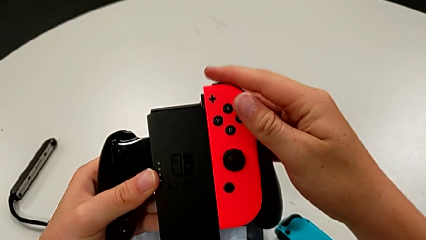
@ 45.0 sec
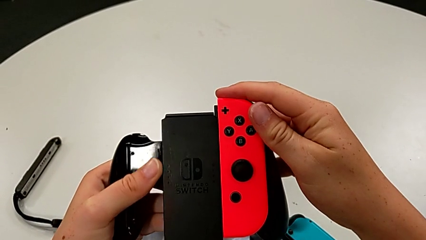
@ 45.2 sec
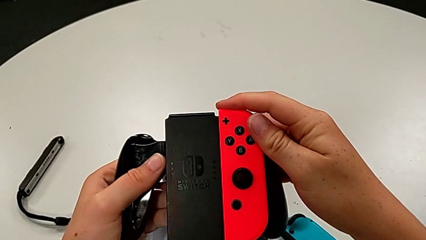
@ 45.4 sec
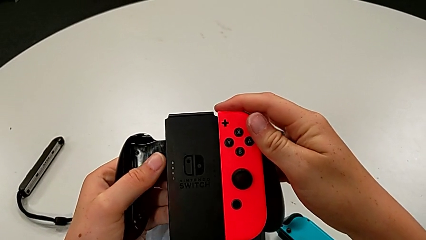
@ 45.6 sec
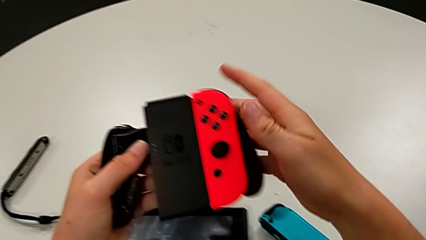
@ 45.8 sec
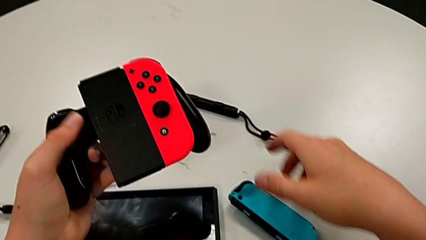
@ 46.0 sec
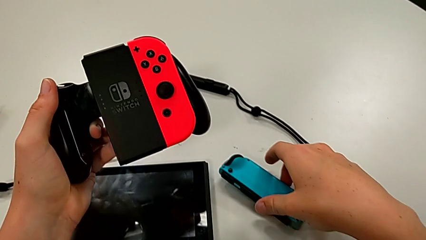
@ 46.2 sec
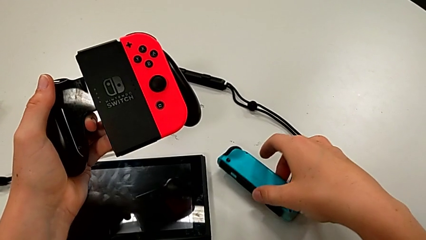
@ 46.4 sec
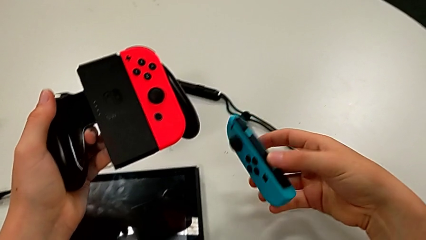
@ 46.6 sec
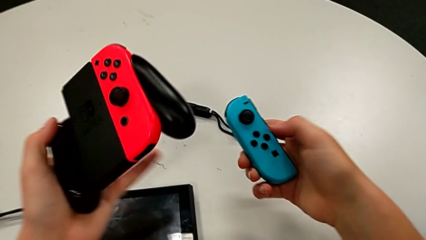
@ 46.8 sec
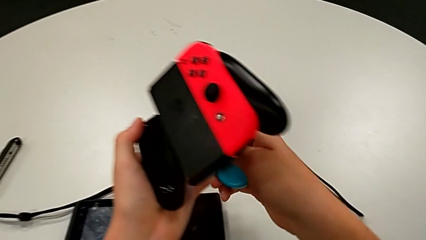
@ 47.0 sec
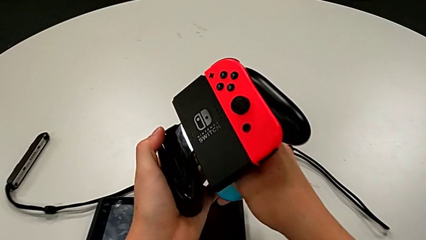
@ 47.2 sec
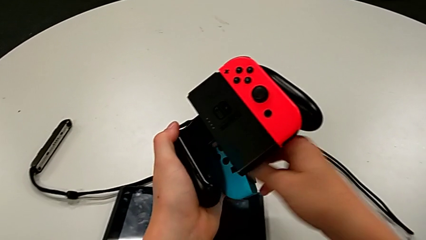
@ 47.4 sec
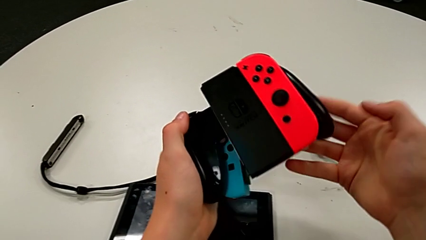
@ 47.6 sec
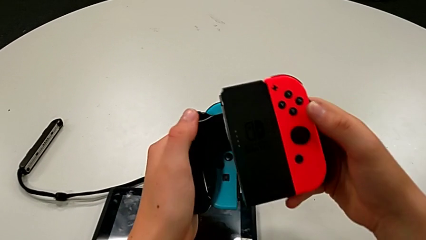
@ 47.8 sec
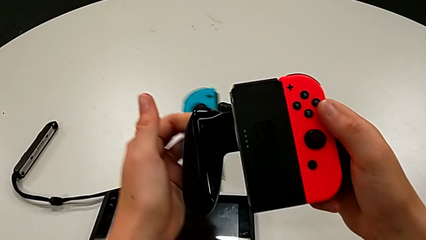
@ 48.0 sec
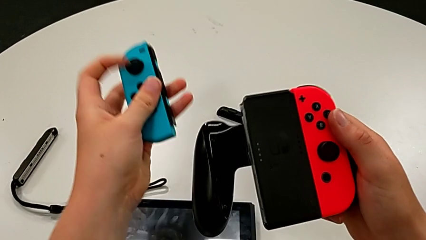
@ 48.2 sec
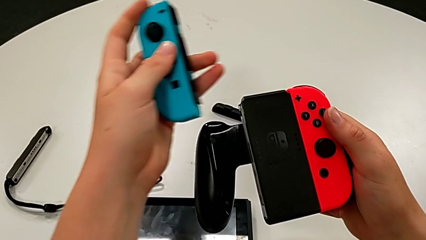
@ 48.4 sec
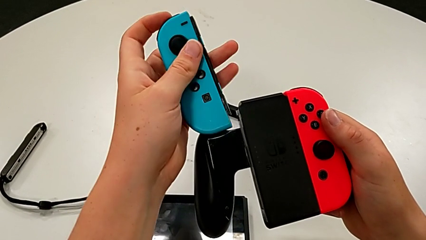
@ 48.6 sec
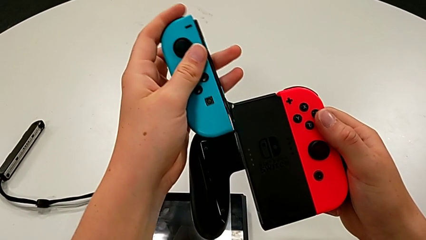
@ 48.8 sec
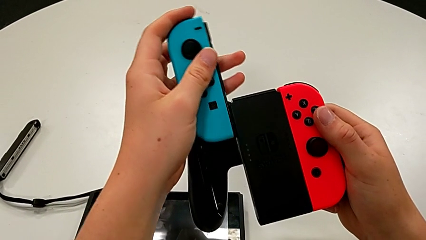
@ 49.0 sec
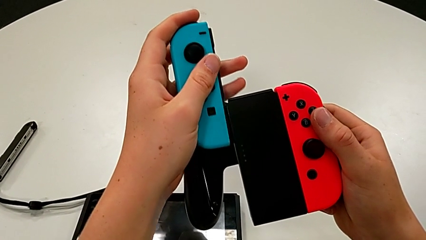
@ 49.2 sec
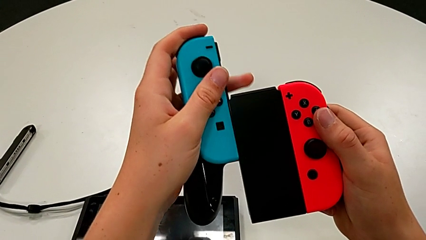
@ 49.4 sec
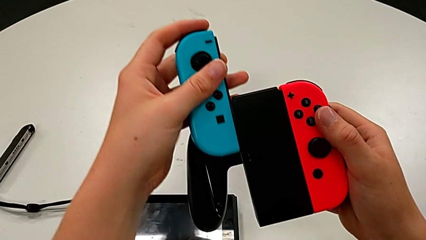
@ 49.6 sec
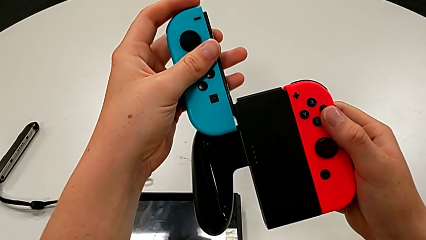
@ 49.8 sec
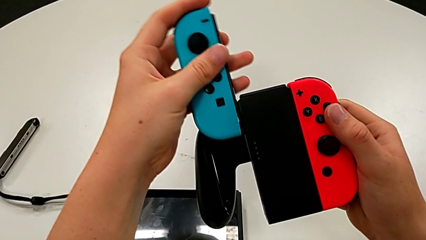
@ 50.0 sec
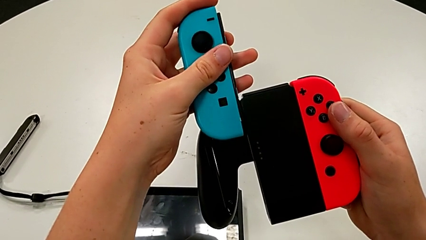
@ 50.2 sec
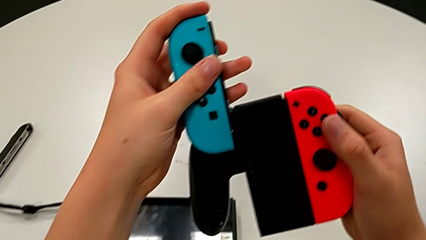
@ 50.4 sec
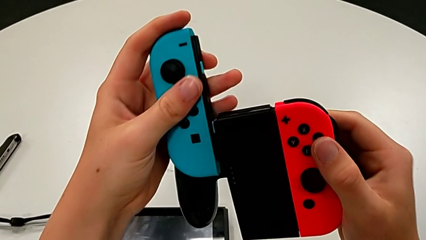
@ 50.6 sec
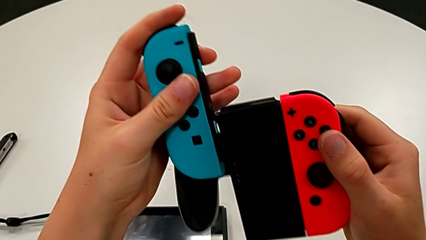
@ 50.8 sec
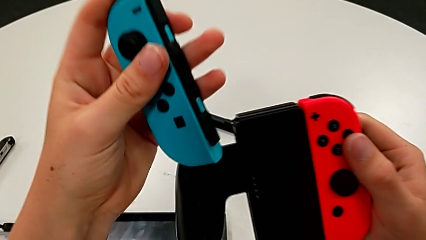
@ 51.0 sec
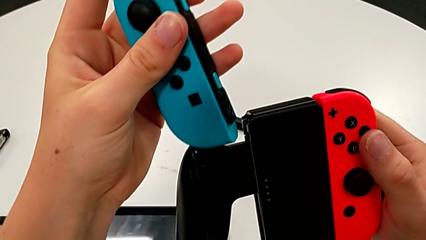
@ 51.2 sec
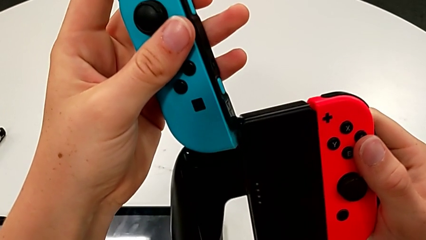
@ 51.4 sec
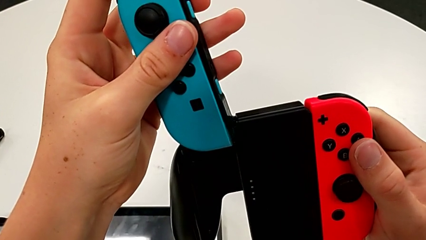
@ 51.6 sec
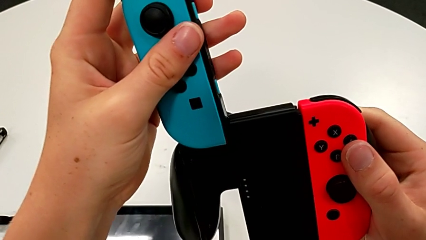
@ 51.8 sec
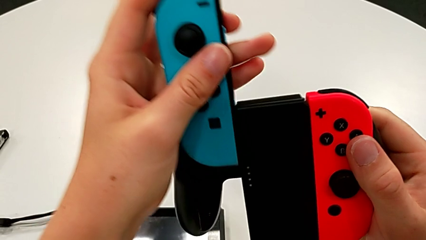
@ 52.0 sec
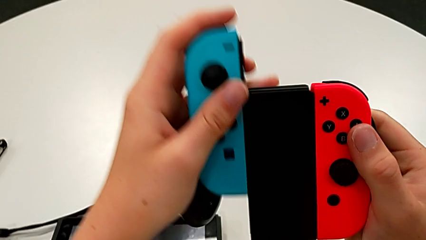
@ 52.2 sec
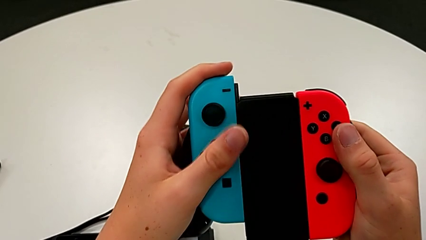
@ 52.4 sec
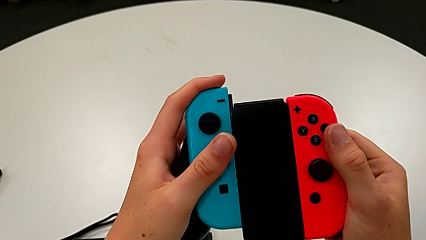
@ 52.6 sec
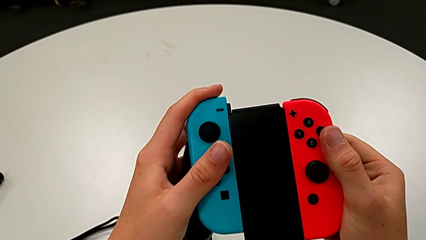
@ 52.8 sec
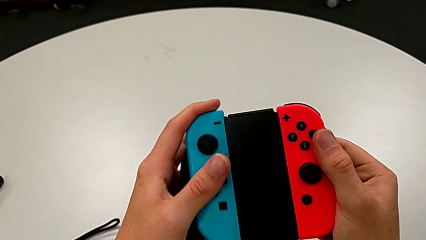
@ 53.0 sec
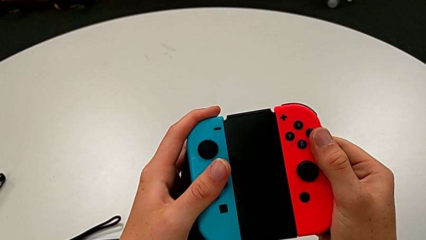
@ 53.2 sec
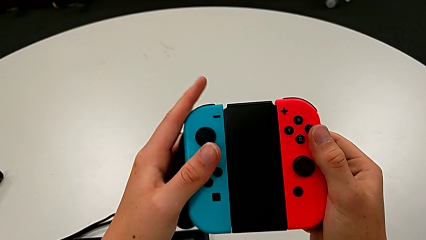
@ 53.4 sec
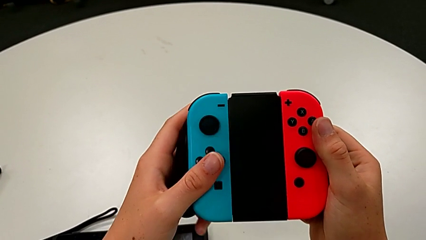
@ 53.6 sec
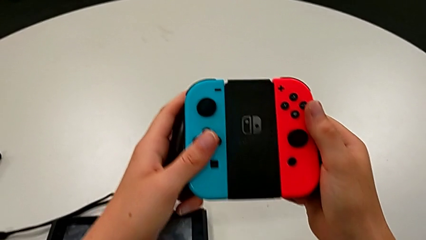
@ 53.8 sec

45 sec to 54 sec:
The camera wearer is assembling the Joy-Con controllers into the handheld grip. They grab the blue Joy-Con controller and assemble it.

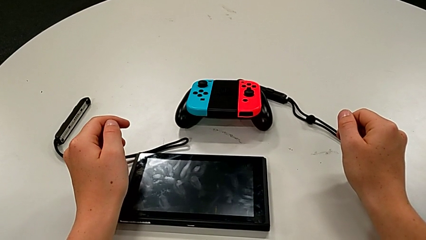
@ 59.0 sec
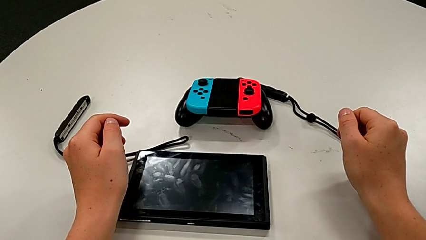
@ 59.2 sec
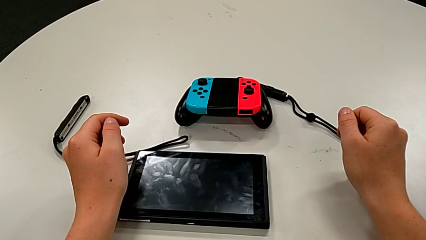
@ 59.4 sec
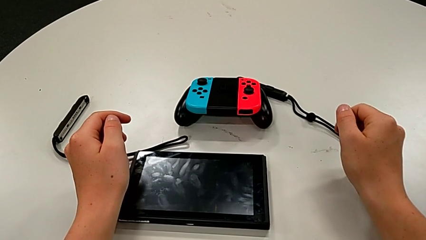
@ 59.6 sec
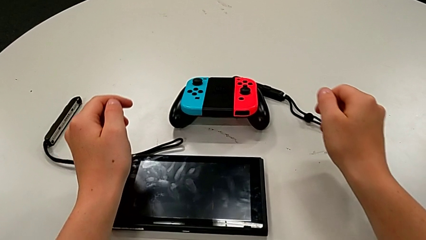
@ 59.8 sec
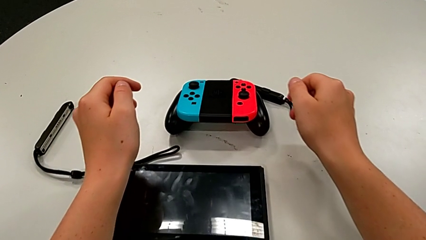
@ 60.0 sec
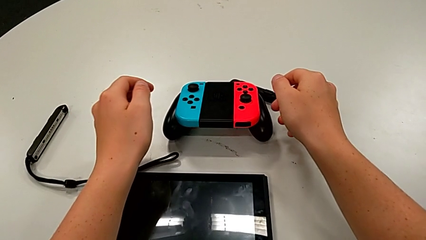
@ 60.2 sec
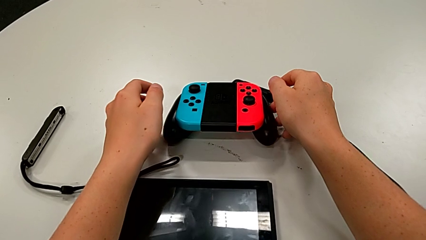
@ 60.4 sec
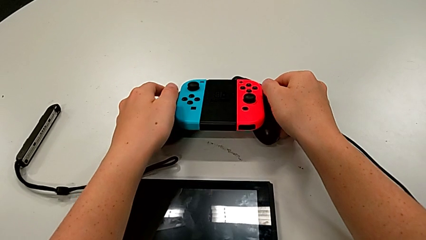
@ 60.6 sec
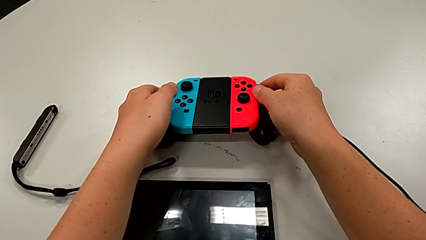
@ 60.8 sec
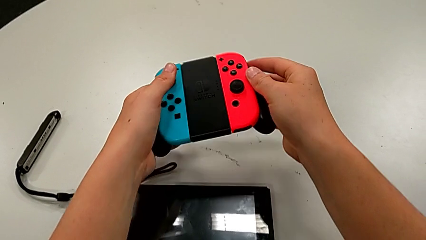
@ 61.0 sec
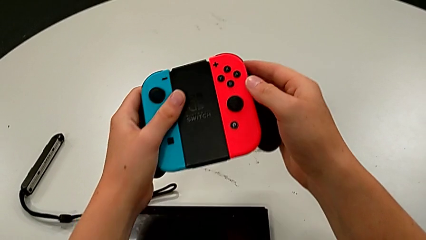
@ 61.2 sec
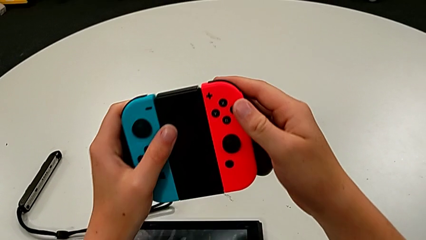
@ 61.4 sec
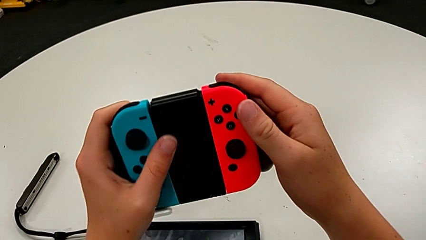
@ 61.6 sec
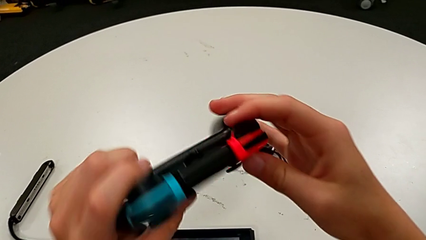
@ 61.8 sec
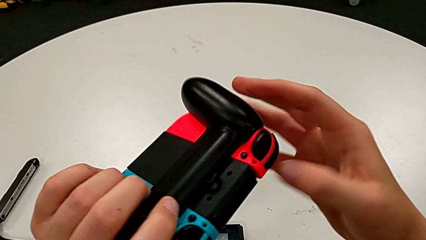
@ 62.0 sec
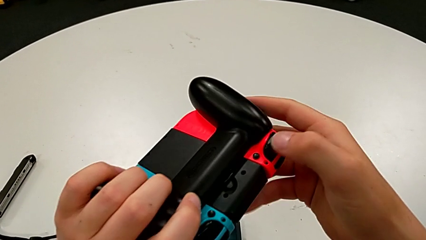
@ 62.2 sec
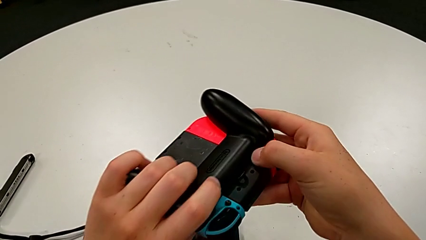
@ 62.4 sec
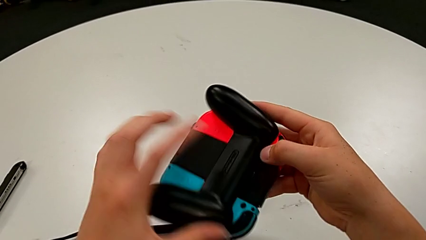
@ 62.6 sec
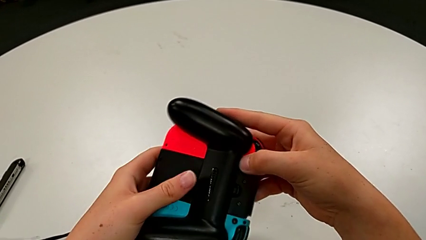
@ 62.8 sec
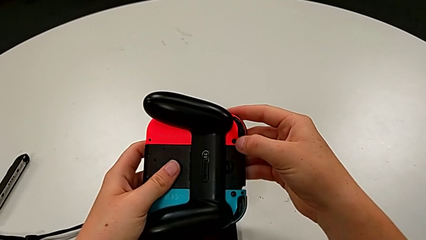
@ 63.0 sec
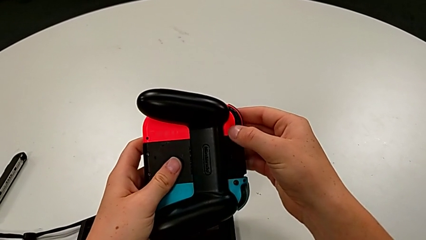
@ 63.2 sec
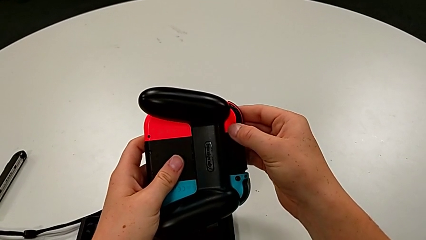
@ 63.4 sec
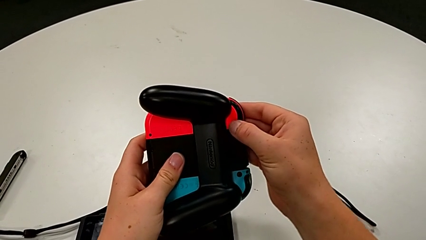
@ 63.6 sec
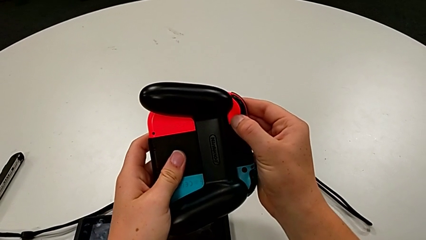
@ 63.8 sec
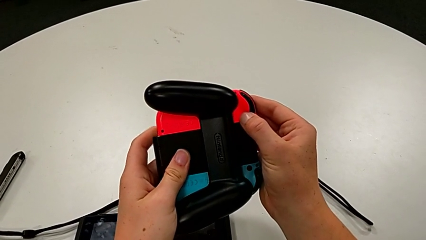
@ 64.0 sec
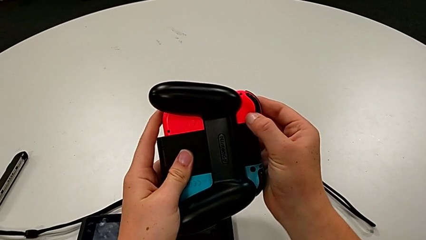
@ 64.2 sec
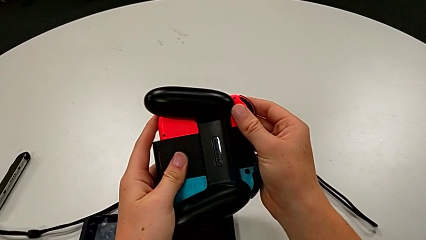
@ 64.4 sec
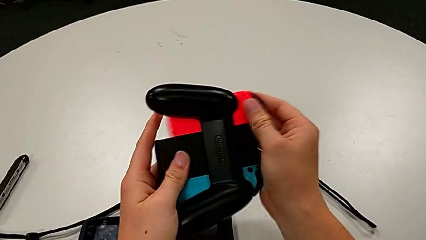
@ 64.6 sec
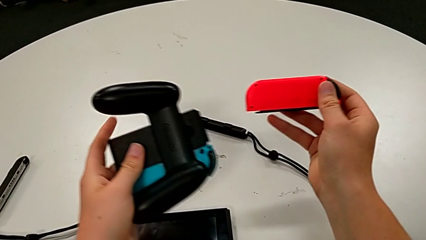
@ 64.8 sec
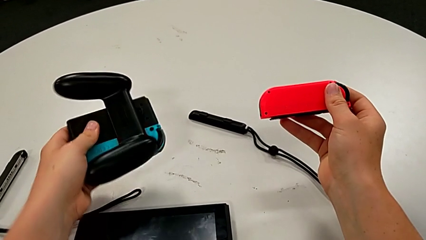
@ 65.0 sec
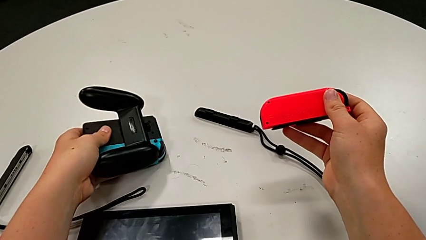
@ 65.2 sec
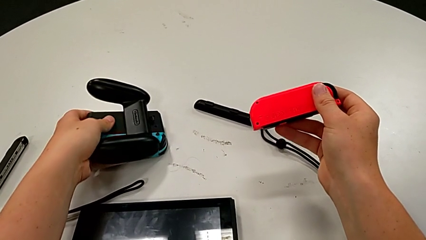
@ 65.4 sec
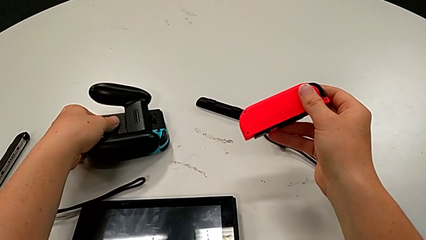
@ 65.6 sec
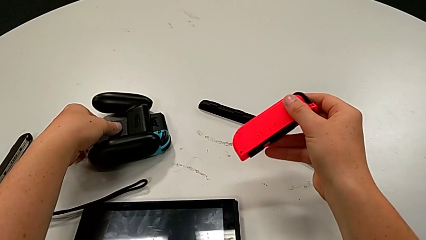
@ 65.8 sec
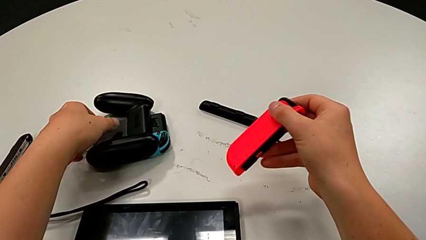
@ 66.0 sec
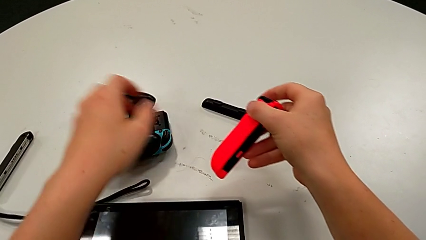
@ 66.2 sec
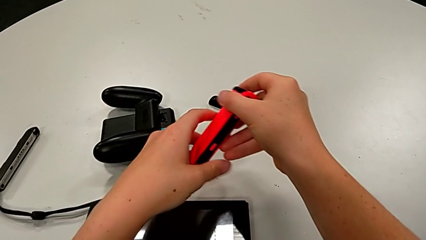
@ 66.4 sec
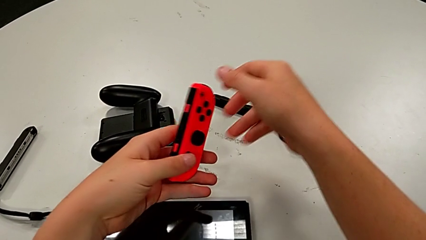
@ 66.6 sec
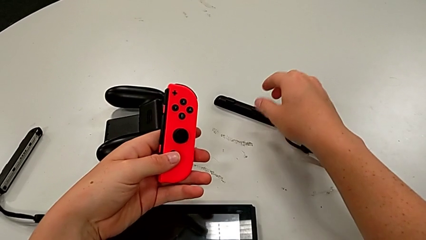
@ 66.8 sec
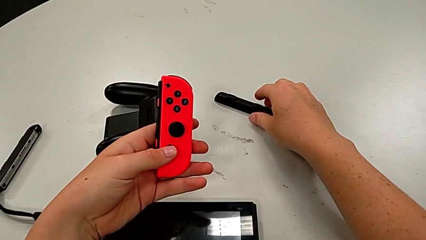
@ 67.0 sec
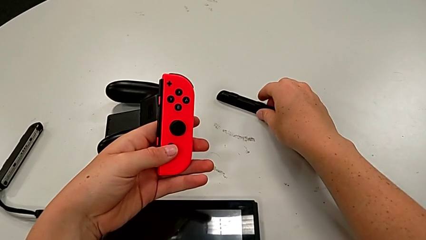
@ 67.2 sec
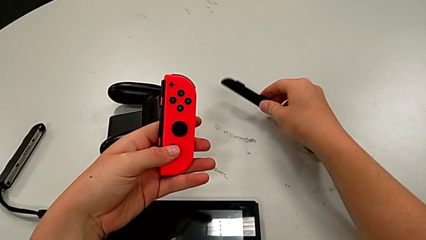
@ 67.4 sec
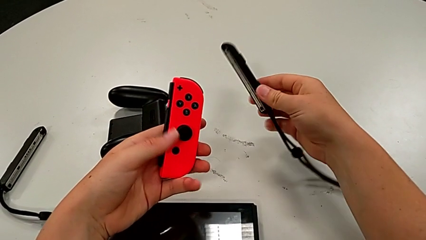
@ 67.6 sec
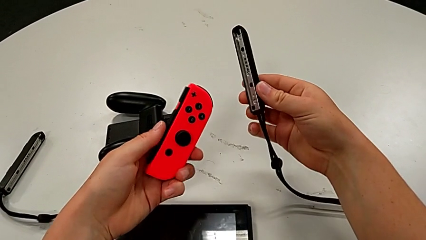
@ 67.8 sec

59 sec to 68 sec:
The camera wearer is assembling the Joy-Con strap and locking the Joy-Con by pressing the white button upwards. They grab the handheld grip, disassemble the red Joy-Con controller and grab the Joy-Con strap.
